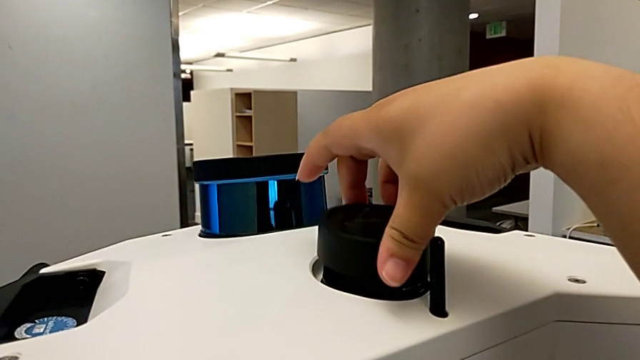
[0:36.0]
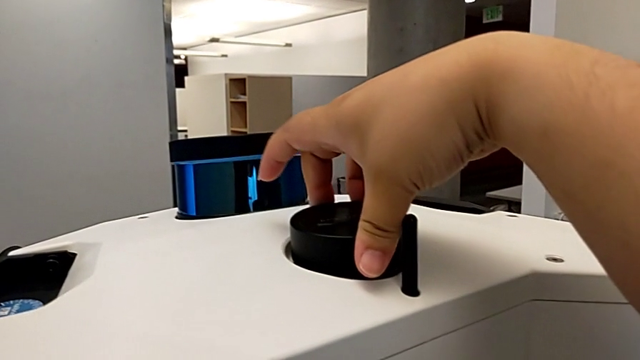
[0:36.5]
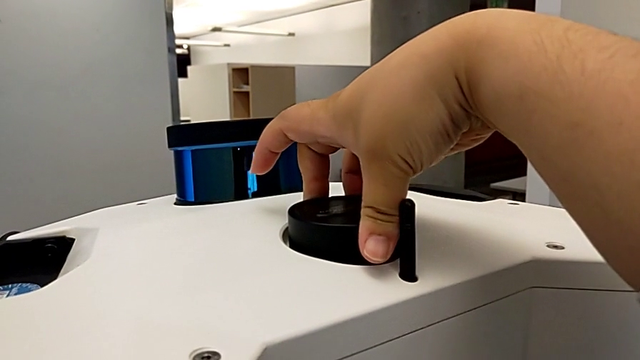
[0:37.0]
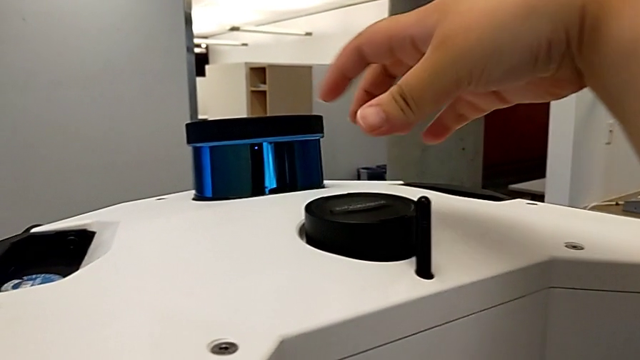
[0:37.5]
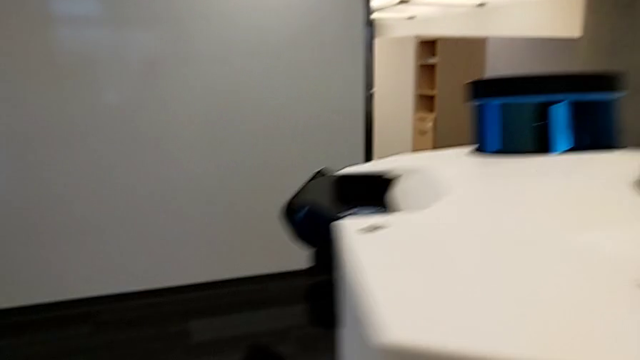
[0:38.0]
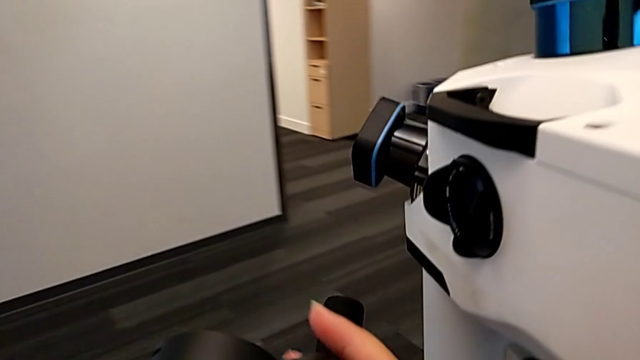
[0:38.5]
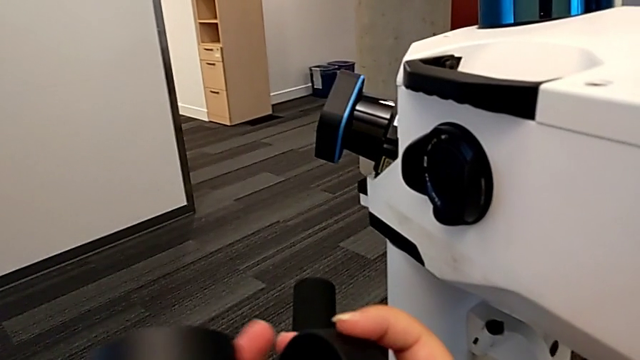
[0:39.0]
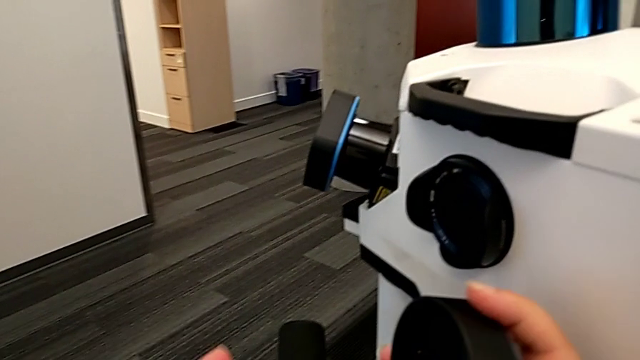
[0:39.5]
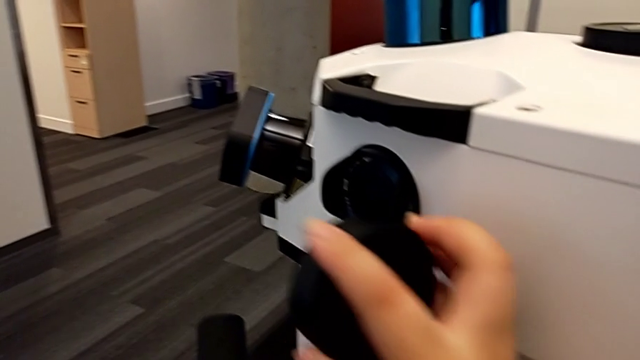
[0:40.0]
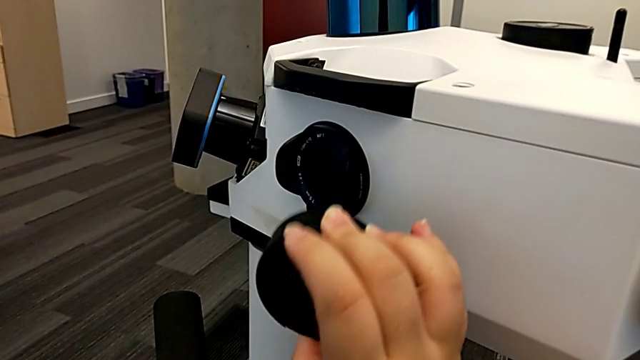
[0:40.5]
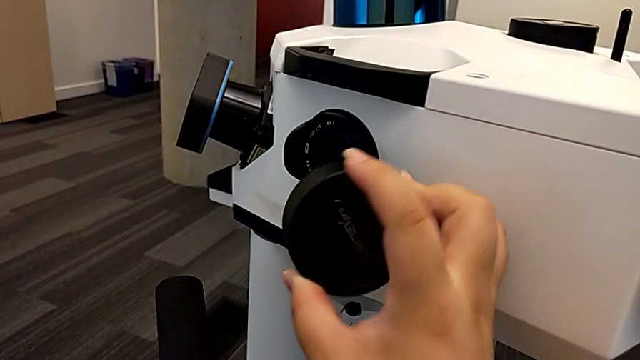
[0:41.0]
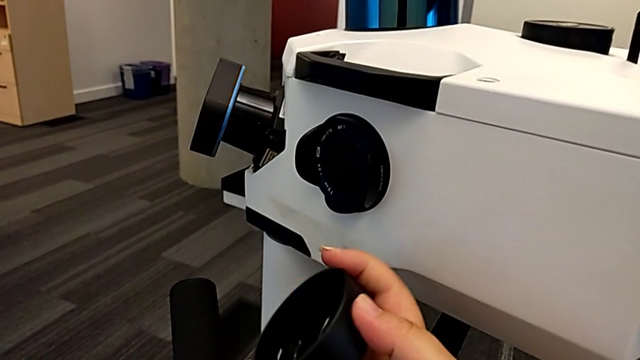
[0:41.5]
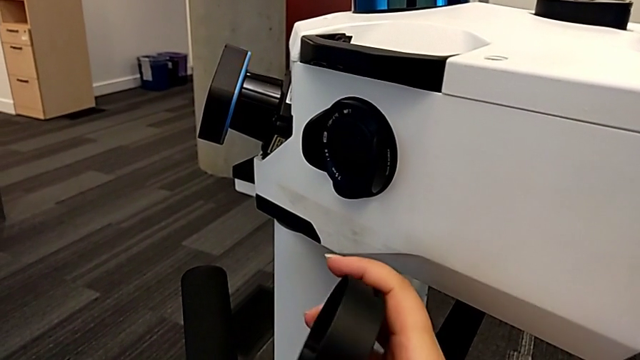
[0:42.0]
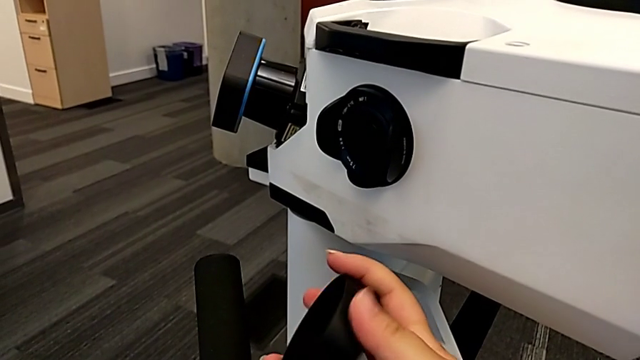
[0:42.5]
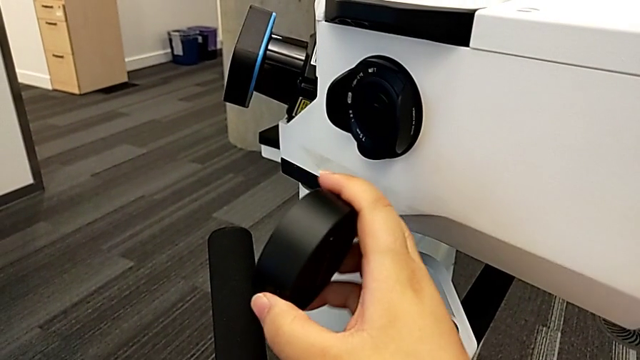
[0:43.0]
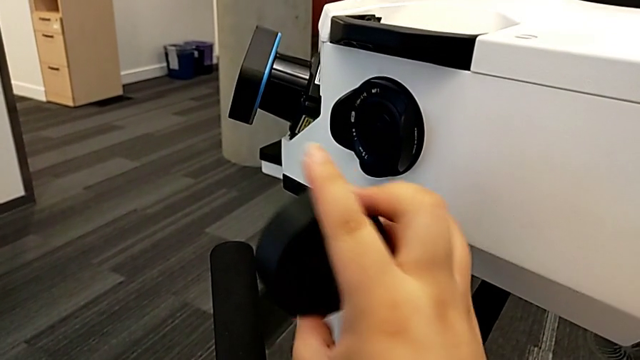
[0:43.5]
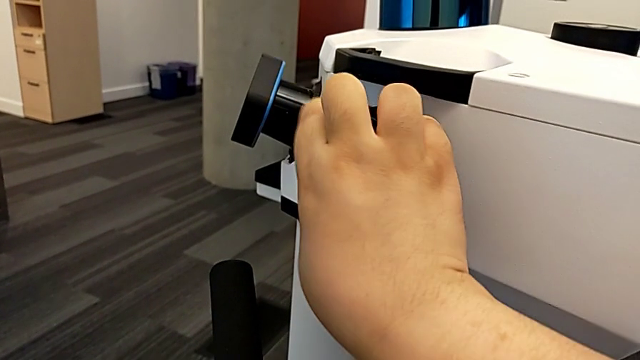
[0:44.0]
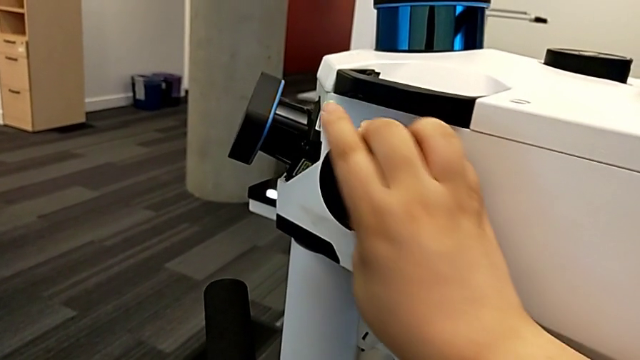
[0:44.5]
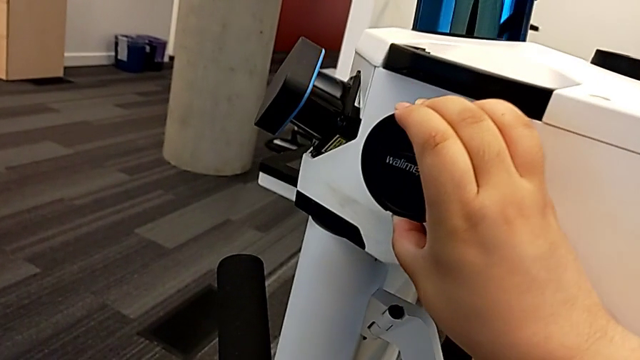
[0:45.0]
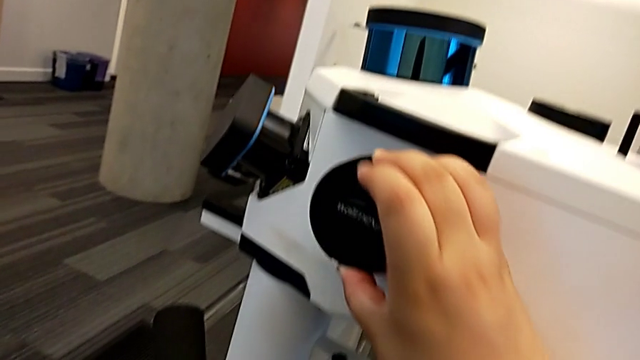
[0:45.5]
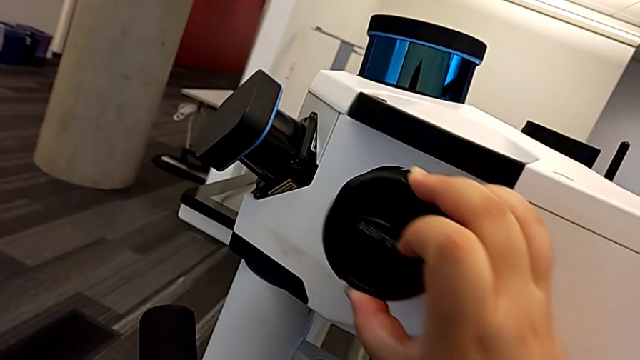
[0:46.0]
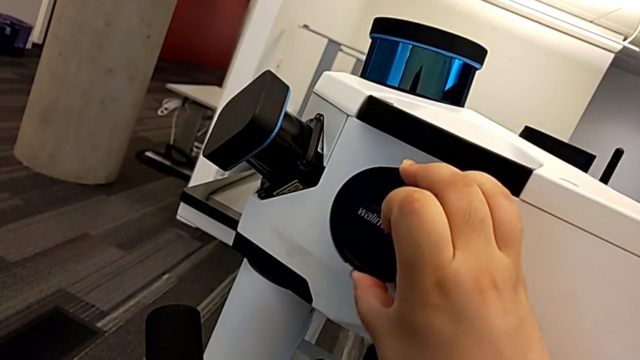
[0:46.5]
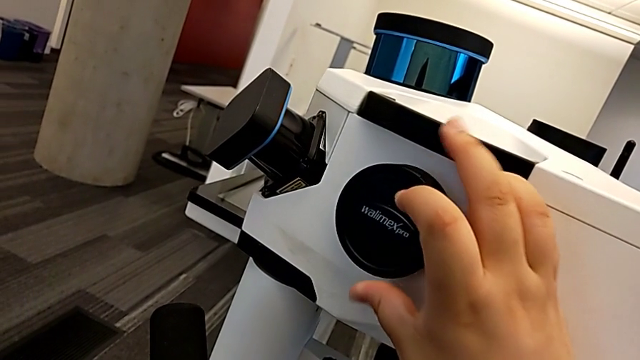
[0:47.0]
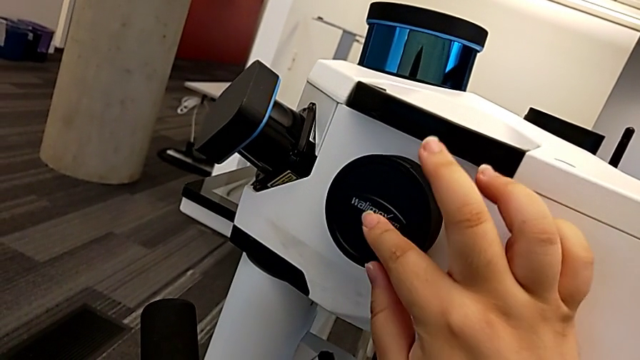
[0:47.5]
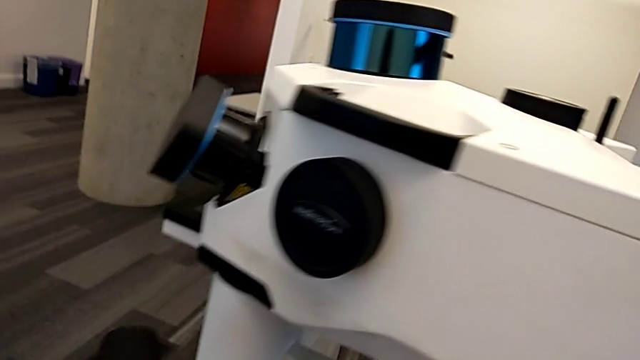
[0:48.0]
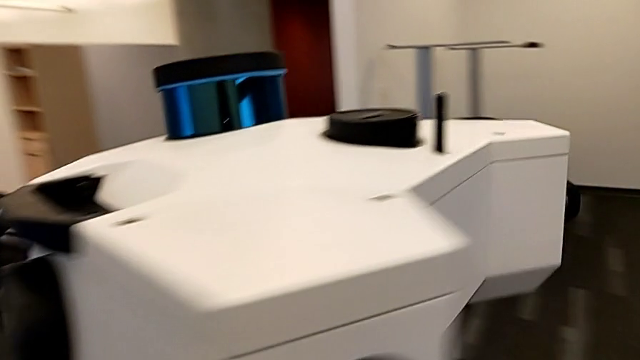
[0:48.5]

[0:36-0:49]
The camera wearer is putting all the lens caps on the camera. They place the second lens caps, grab the lens caps, rotate the lens cover, place the third lens caps and insert the lens caps.

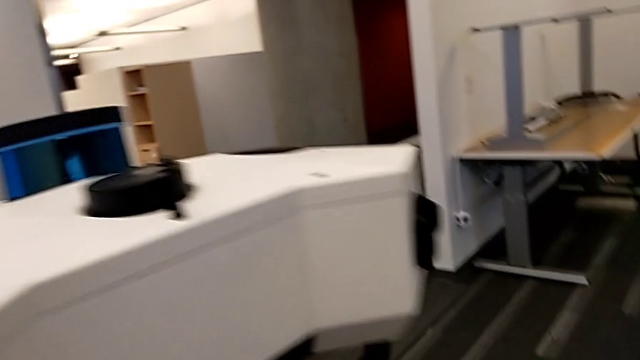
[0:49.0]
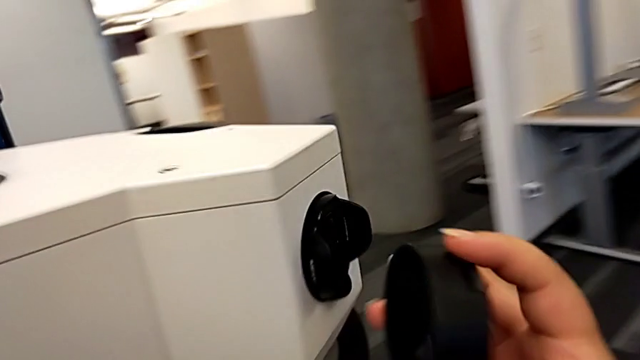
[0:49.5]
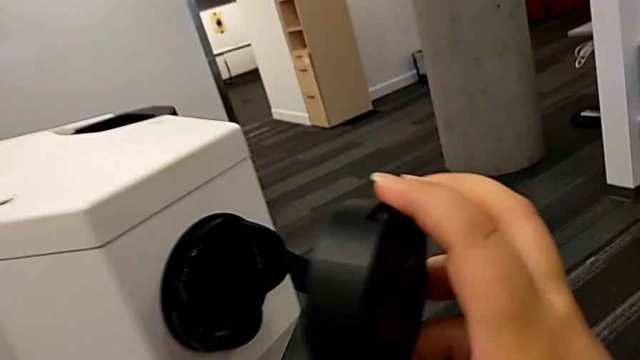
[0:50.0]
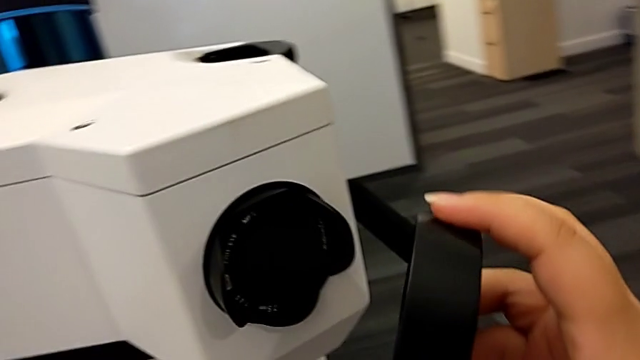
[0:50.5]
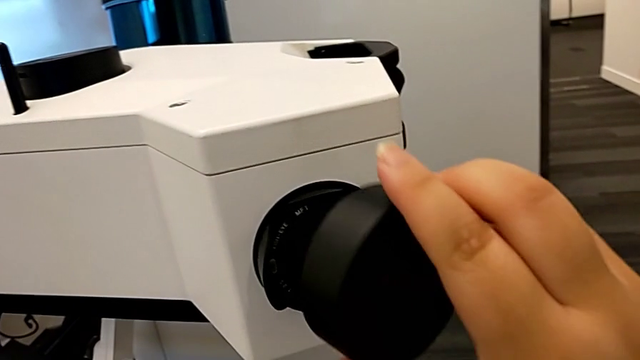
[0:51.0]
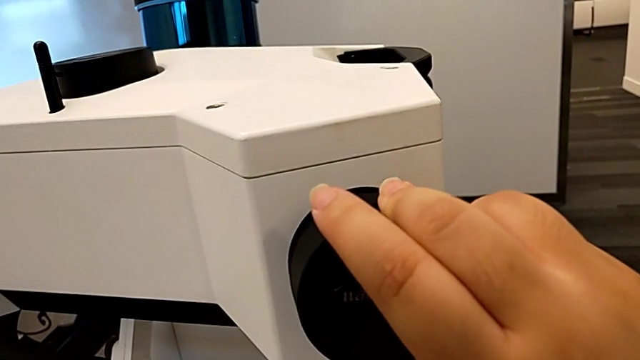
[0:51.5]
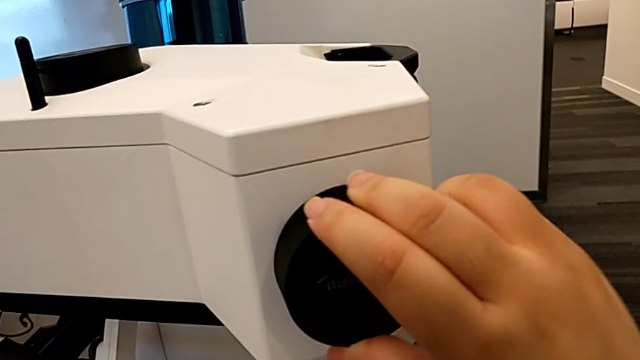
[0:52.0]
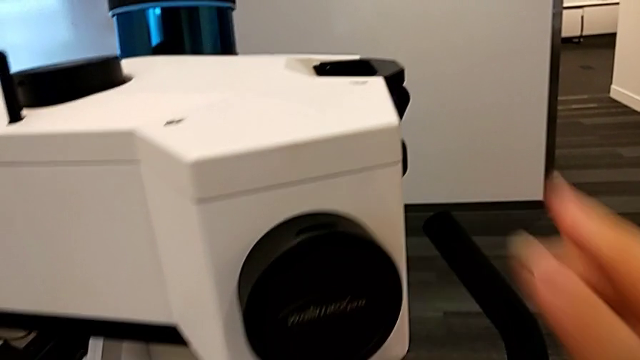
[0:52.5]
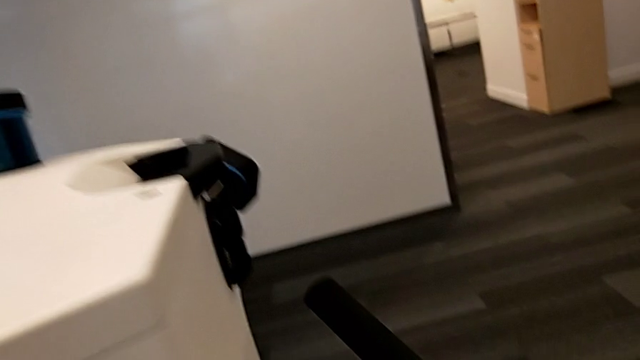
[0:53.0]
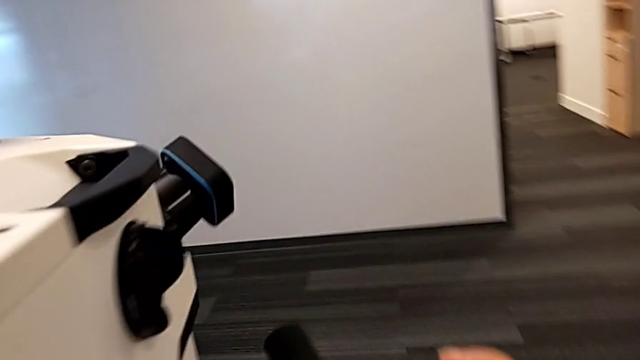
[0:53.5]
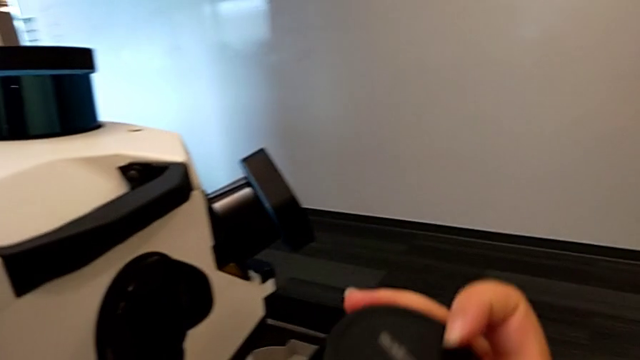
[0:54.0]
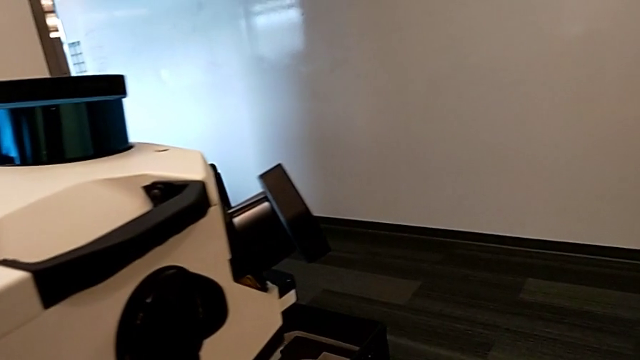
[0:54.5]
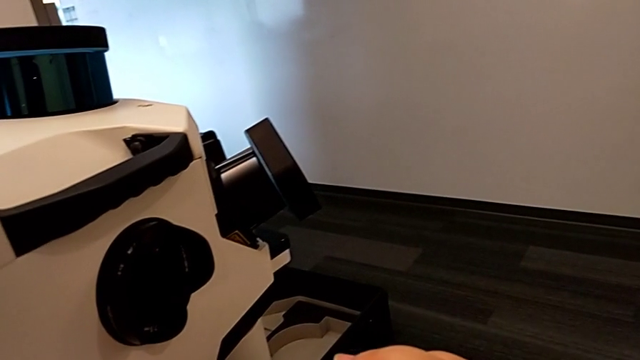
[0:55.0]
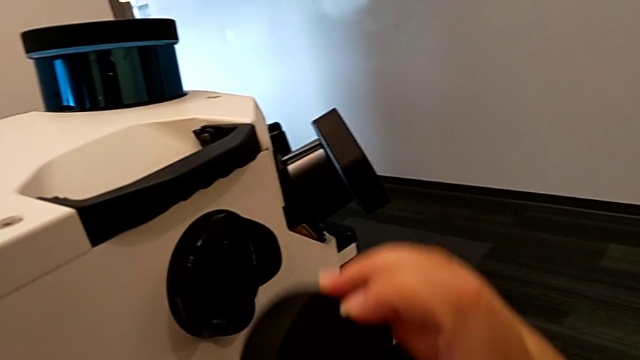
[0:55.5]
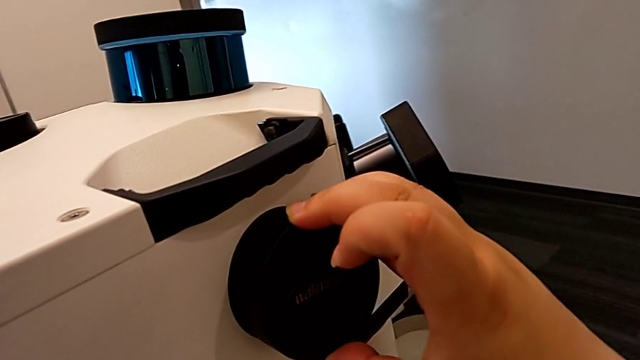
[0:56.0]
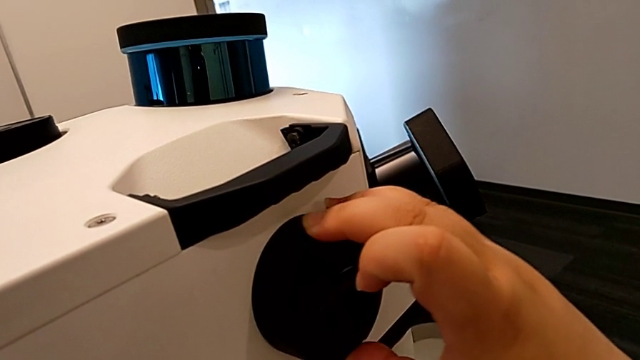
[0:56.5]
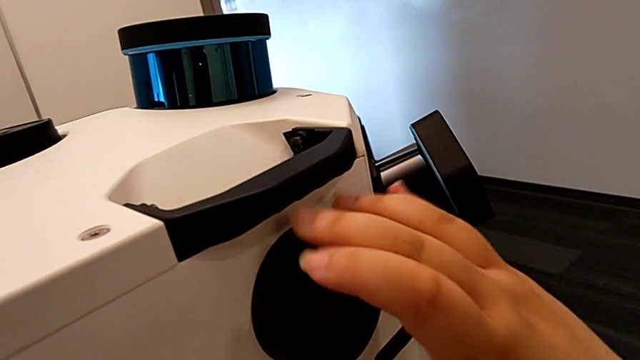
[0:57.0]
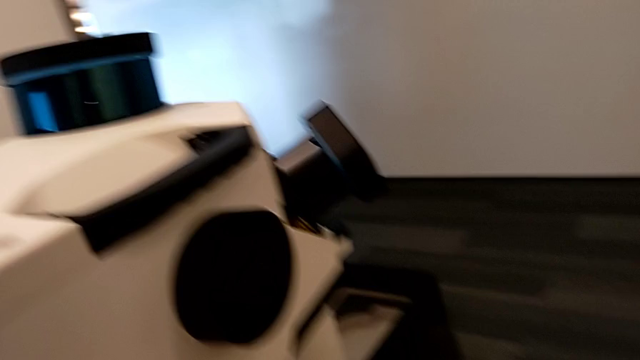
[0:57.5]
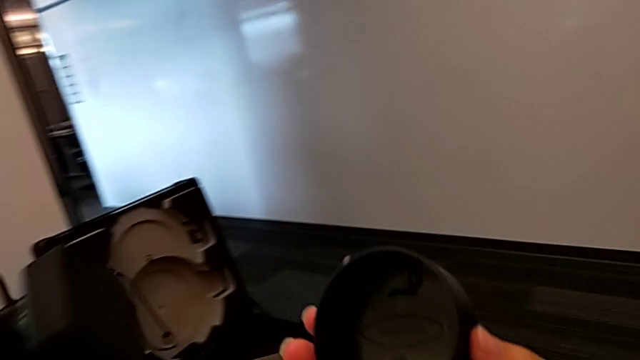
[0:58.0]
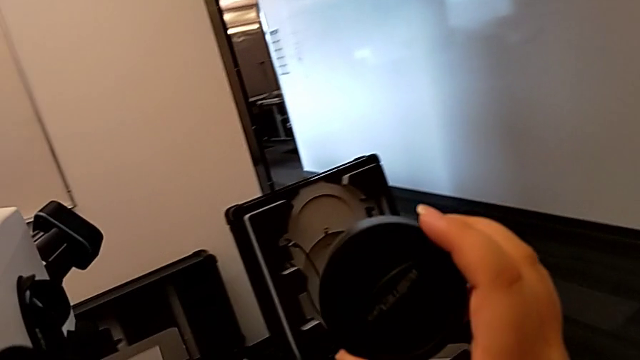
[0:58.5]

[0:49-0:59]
The camera wearer is putting all the lens caps on the camera. They grab the lens caps, place the fourth lens caps, grab the fifth lens caps, place them and grab the sixth lens caps.
